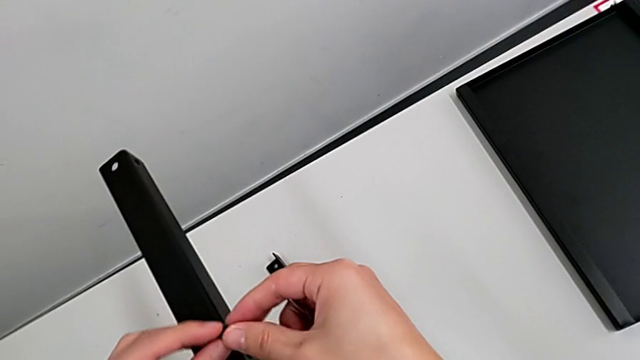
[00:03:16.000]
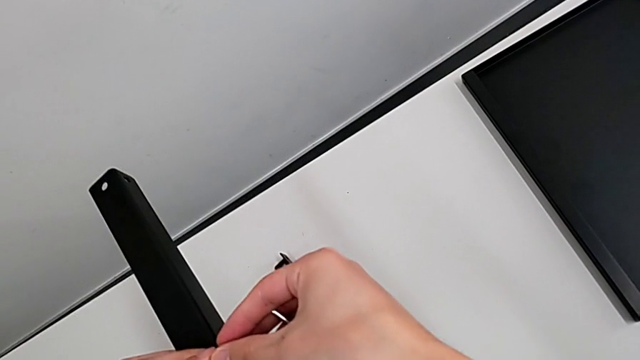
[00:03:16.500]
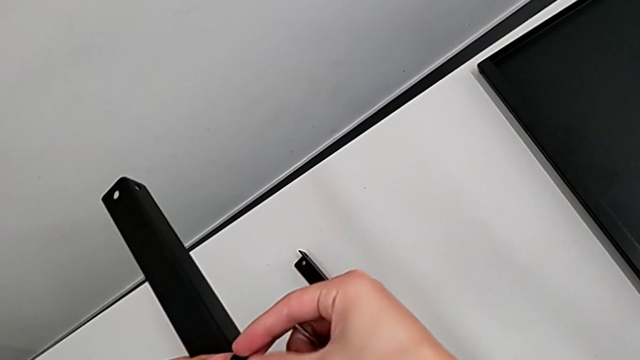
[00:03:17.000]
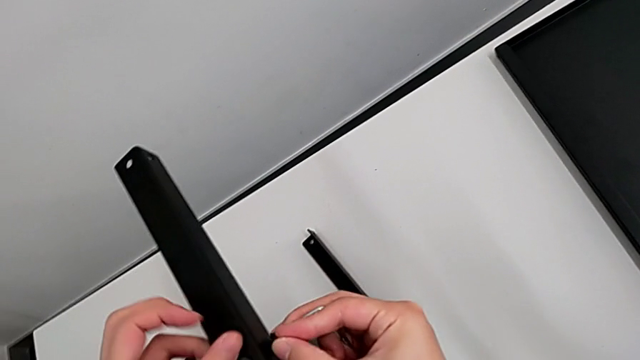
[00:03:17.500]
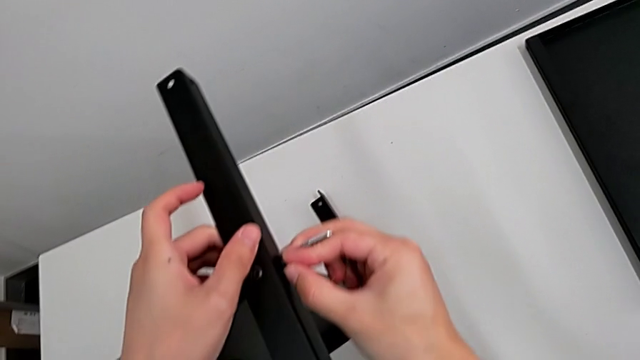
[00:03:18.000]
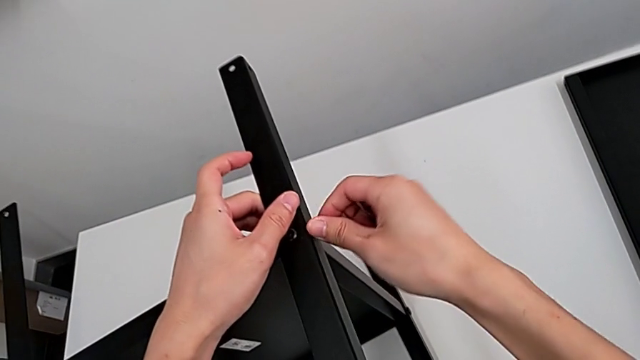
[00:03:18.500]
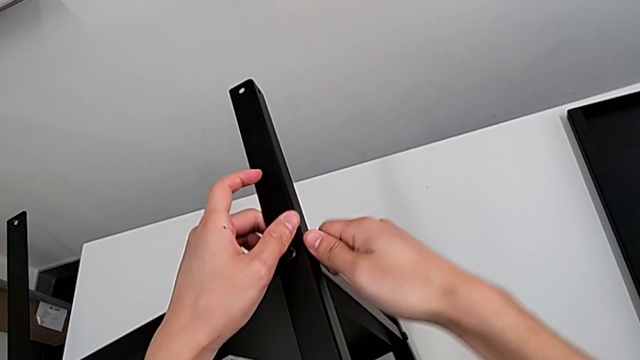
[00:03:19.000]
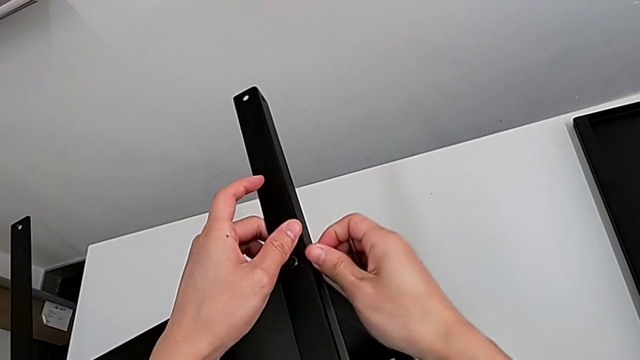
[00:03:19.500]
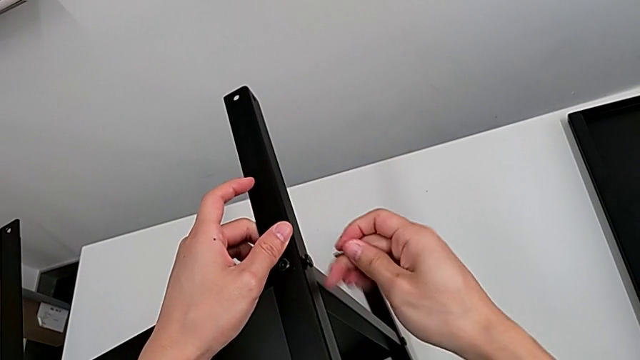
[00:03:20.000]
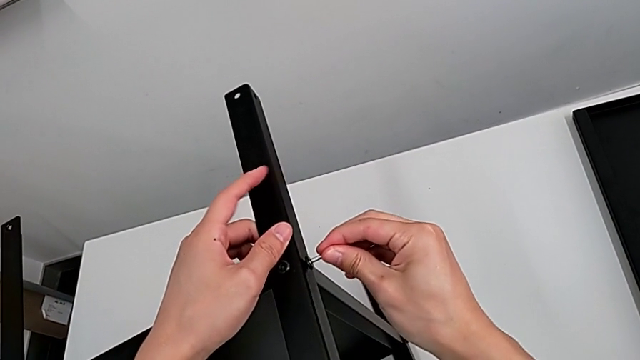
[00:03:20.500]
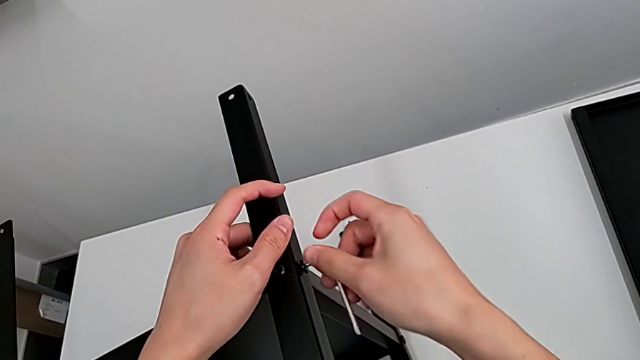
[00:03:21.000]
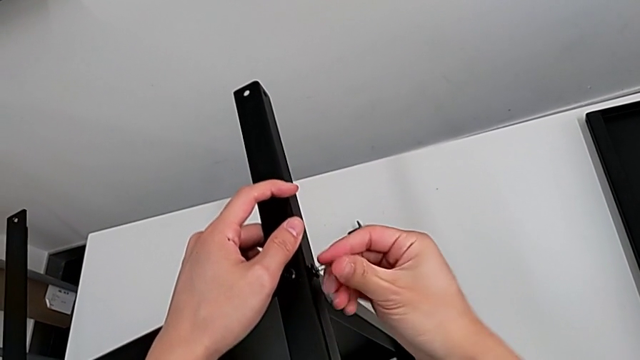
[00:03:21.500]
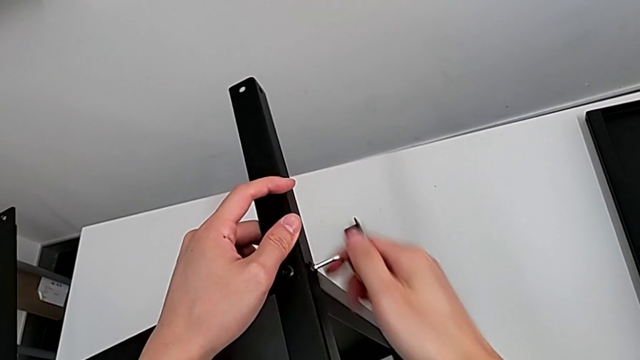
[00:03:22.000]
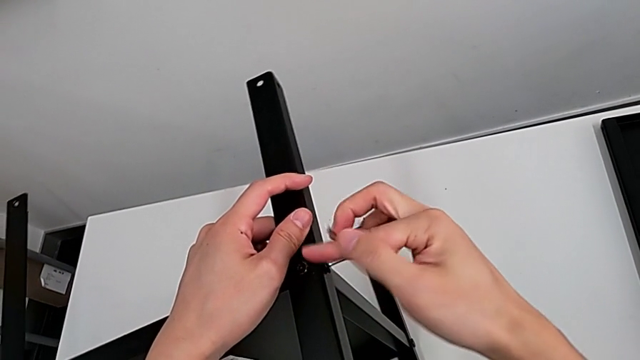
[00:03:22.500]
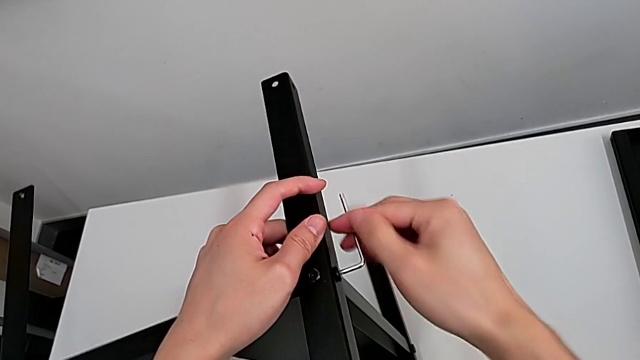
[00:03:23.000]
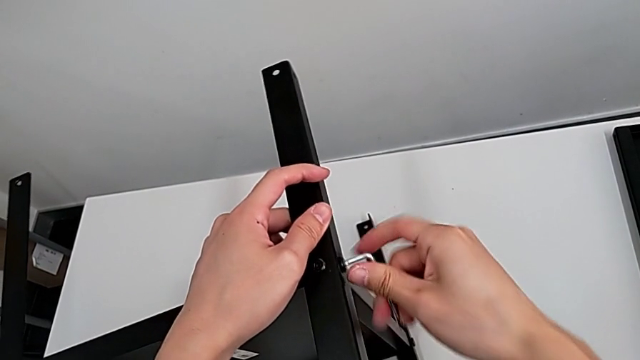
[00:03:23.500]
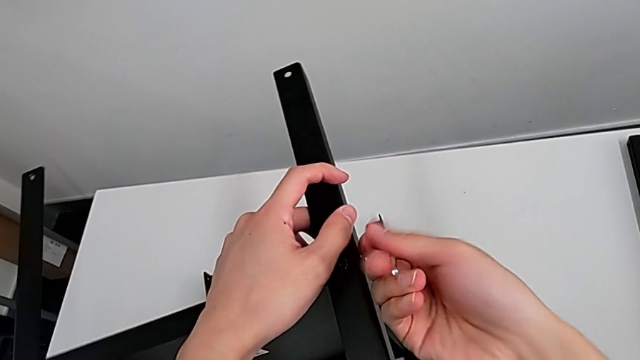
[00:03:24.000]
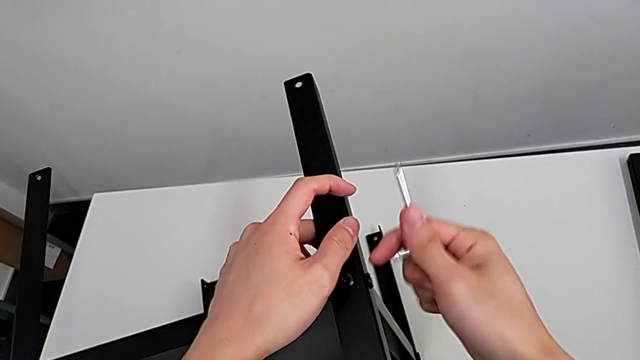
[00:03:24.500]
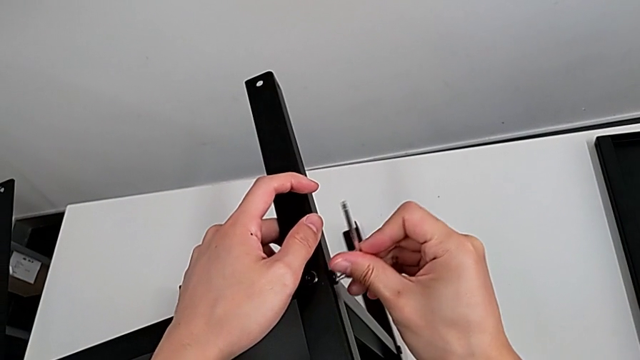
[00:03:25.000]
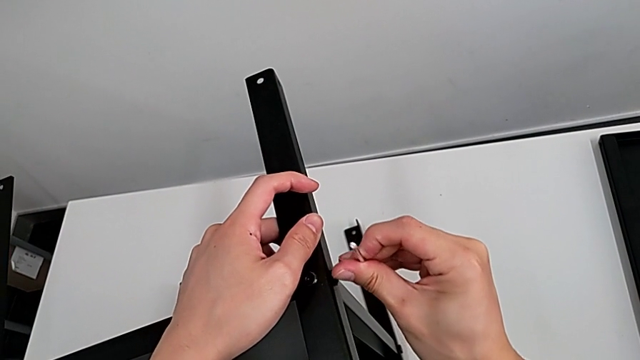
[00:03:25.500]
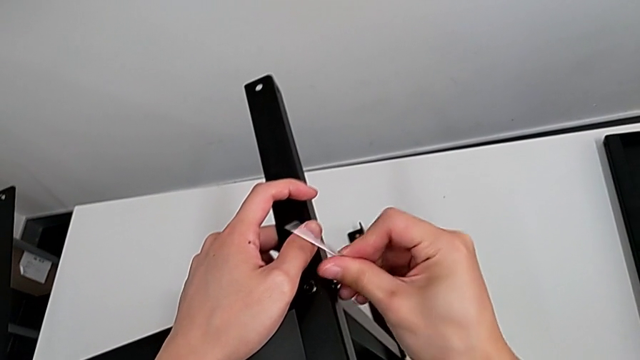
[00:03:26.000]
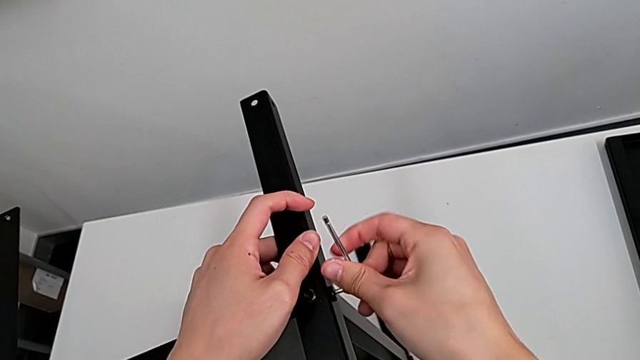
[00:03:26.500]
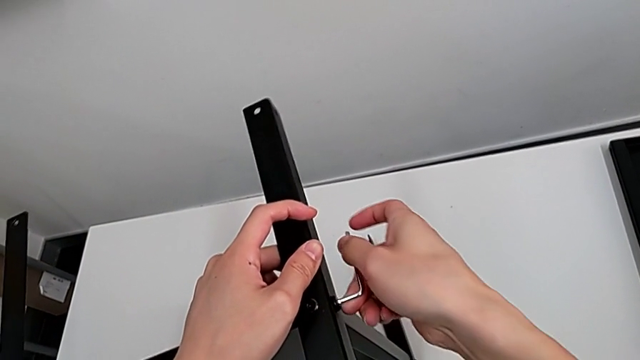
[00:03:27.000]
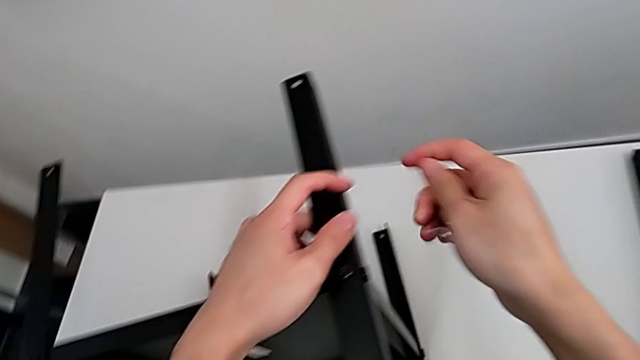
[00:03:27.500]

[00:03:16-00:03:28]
The camera wearer is screwing the fourth leg of the shelf. They grab the hex socket head with the right hand, insert it, screw it, insert the Allen wrench, screw the hex socket head and withdraw the Allen wrench.

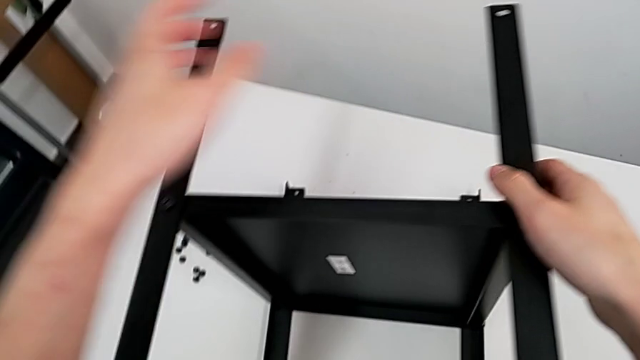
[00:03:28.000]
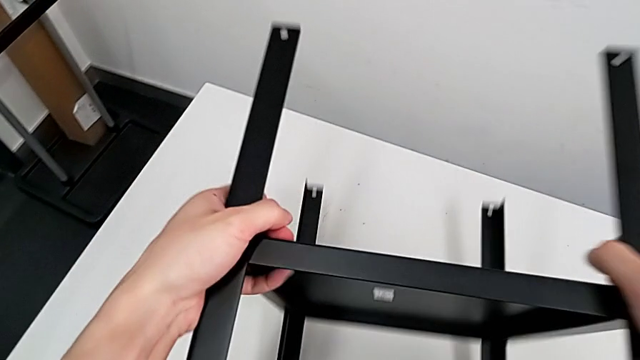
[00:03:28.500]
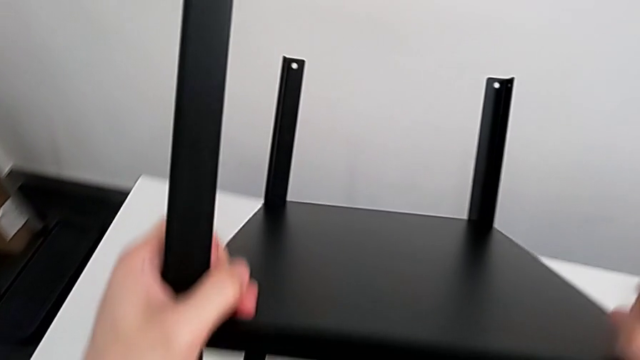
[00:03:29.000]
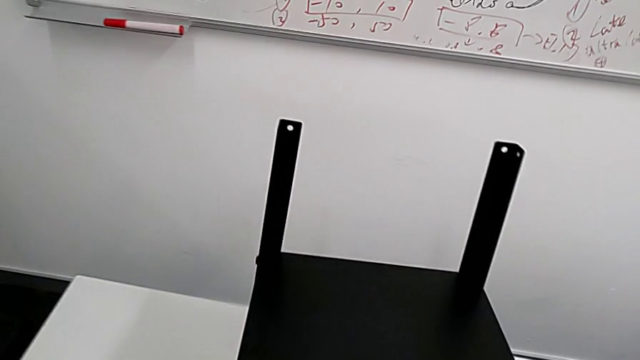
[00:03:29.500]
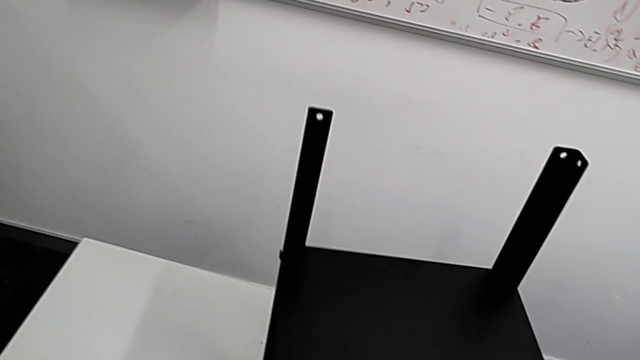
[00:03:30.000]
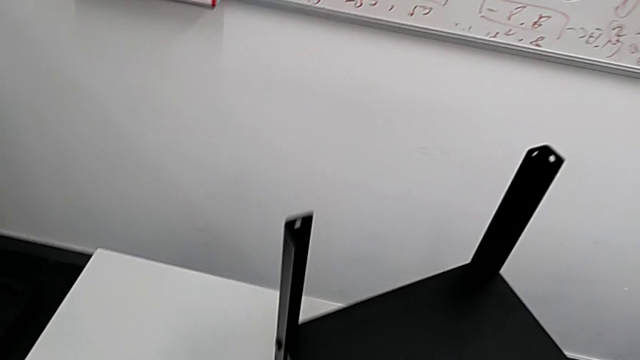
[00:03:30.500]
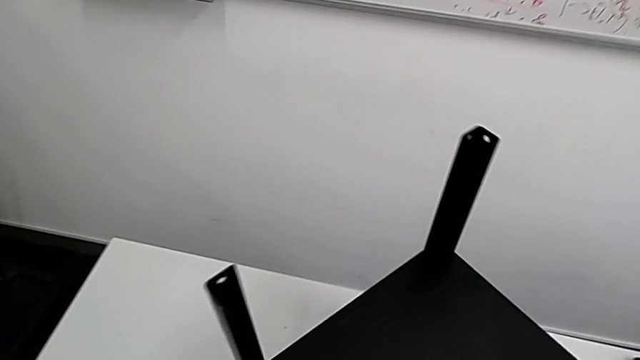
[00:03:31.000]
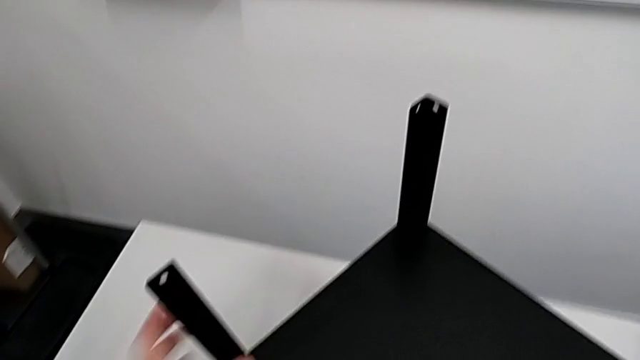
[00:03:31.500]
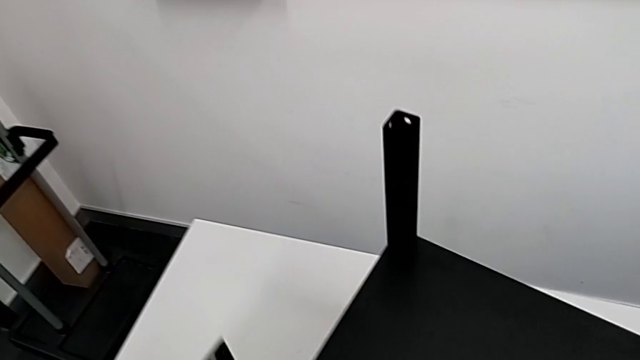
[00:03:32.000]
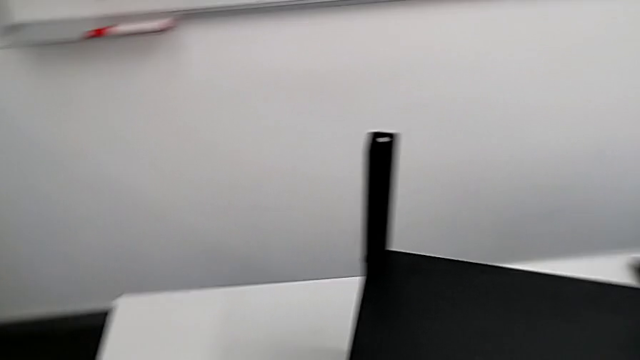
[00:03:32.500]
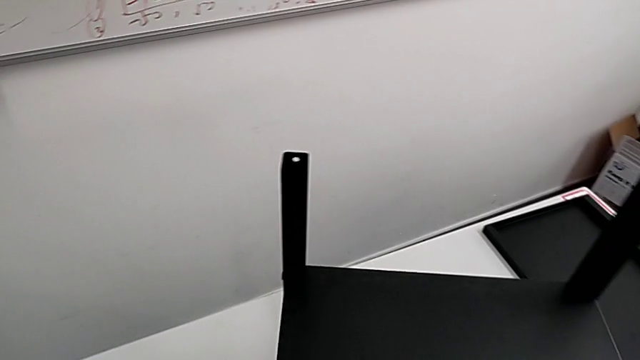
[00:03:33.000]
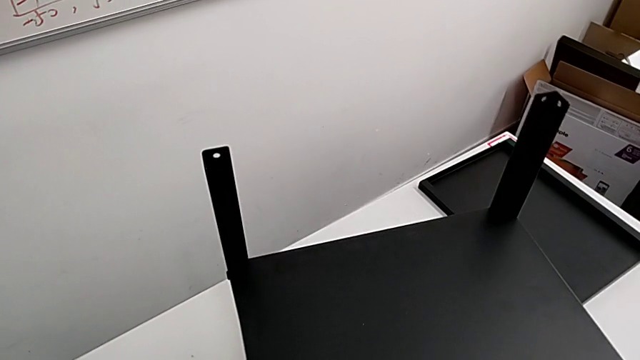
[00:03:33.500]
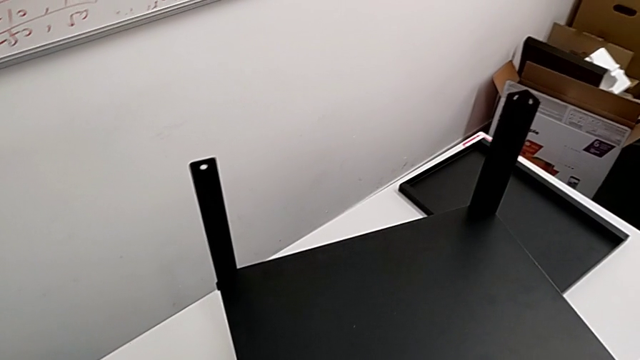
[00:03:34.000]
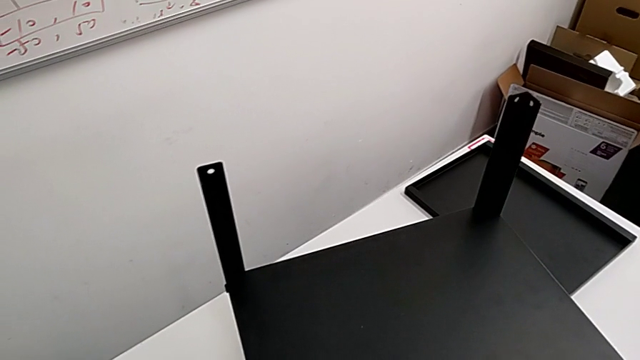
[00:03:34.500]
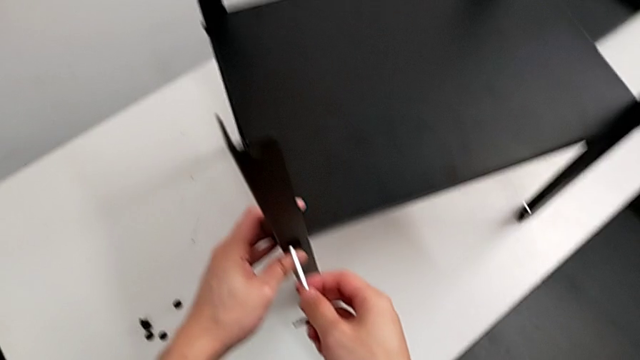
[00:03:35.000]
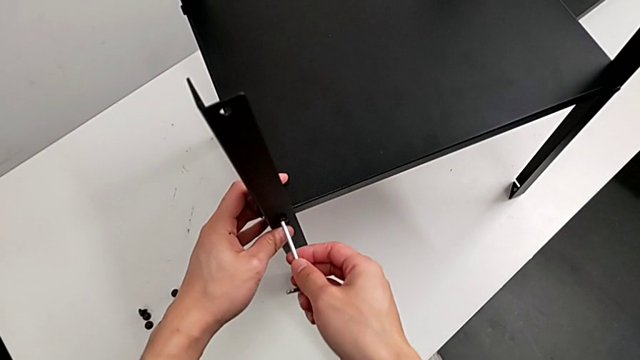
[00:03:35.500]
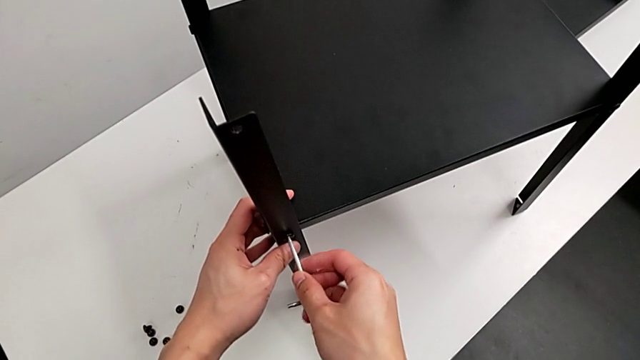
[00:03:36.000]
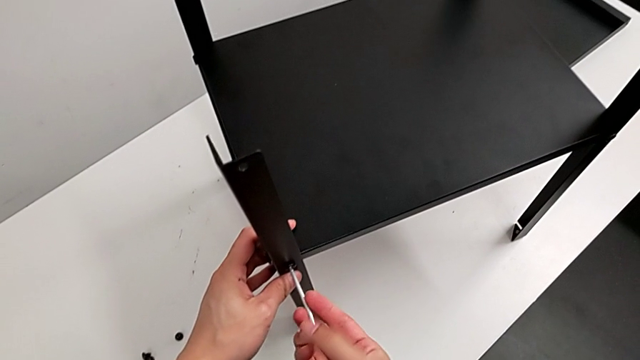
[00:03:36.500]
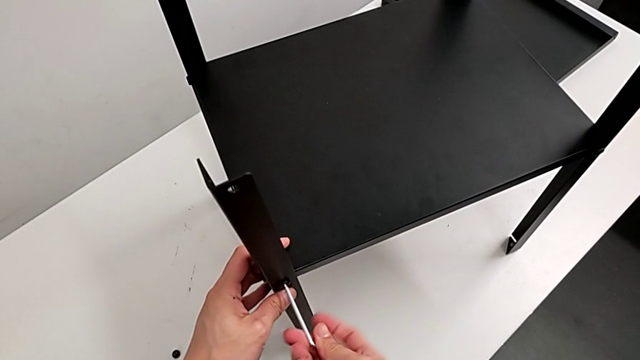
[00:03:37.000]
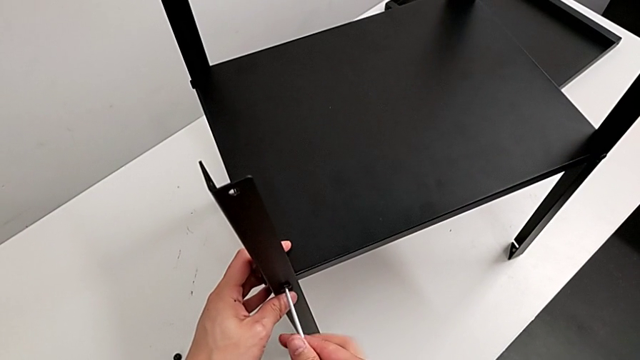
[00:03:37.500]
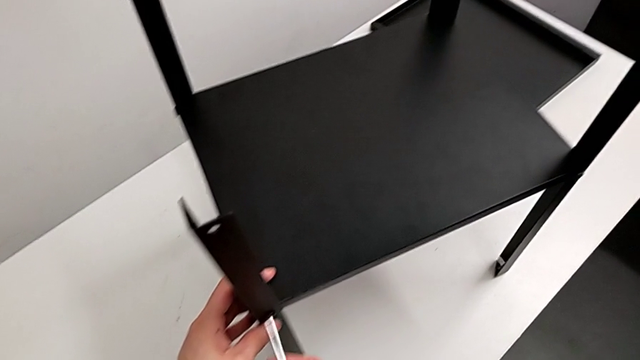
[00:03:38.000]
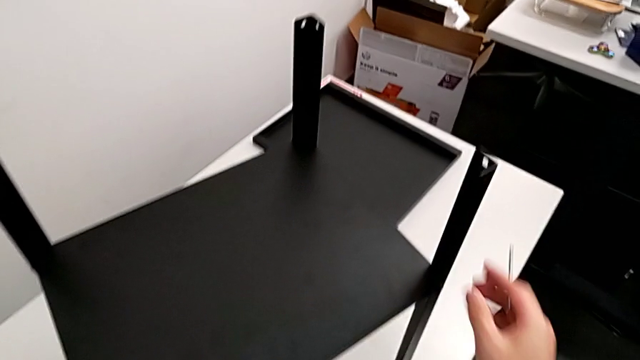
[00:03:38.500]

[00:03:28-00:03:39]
The camera wearer is aligning the table between the legs. They wrongly rotate the nightstand, insert the Allen wrench, screw the hex socket head, withdraw the Allen wrench and grab the nightstand.
